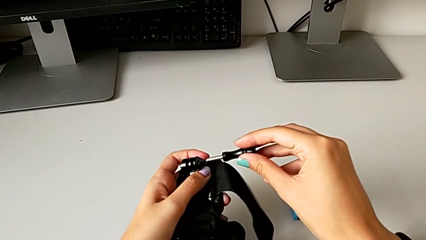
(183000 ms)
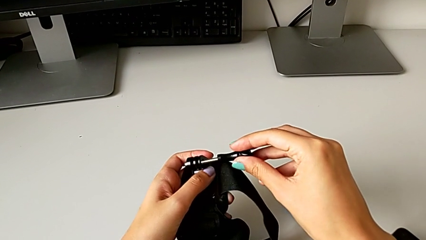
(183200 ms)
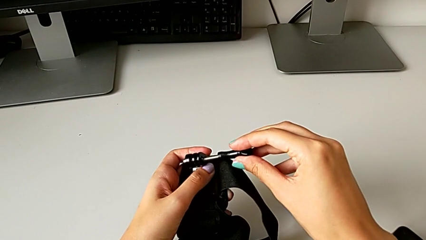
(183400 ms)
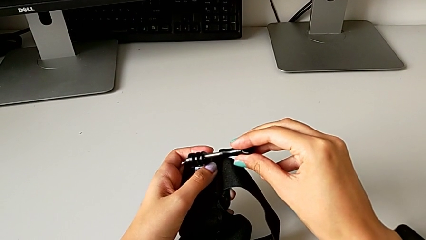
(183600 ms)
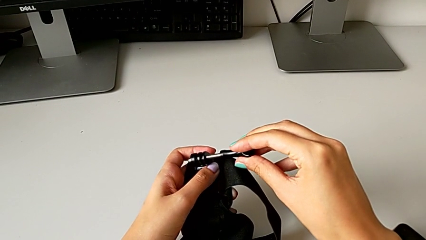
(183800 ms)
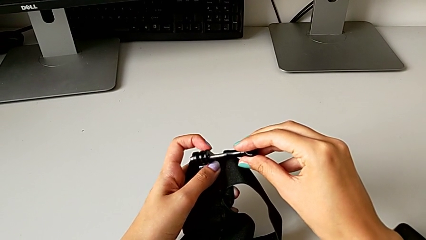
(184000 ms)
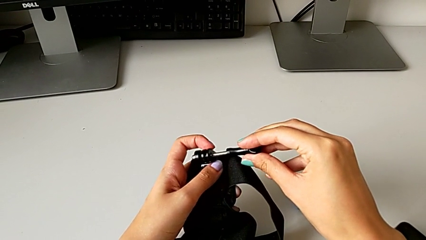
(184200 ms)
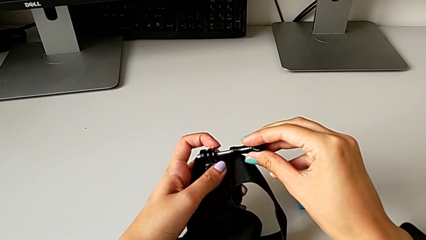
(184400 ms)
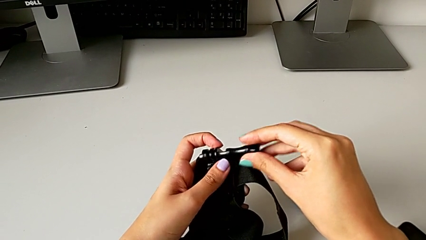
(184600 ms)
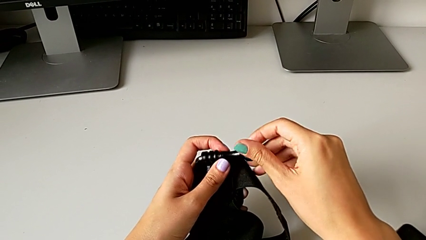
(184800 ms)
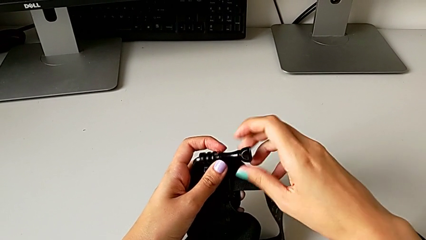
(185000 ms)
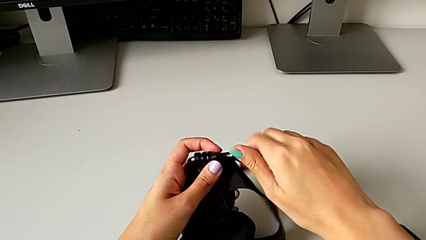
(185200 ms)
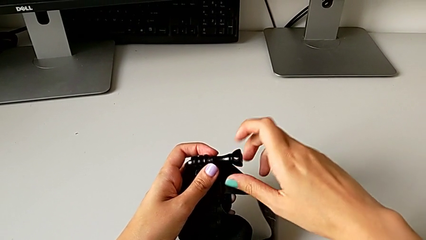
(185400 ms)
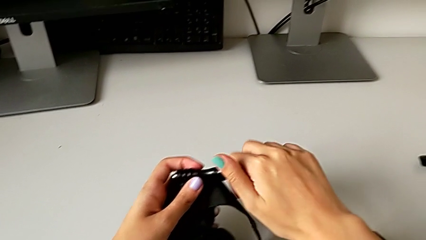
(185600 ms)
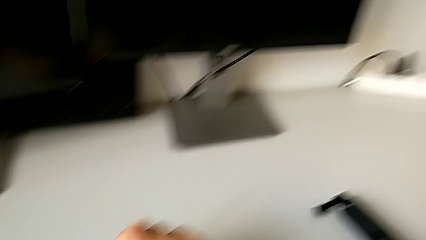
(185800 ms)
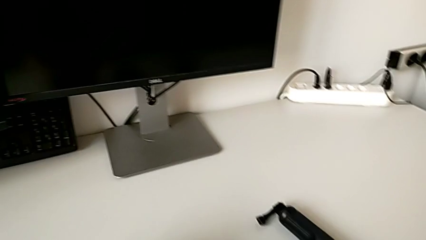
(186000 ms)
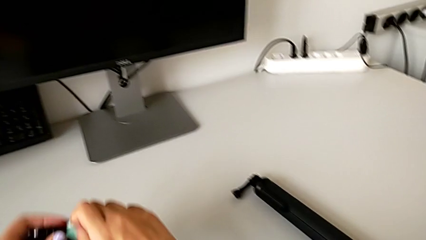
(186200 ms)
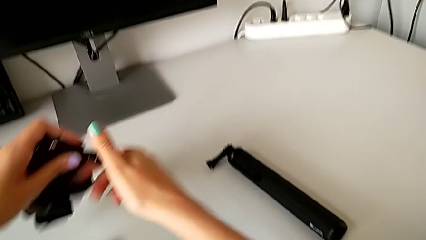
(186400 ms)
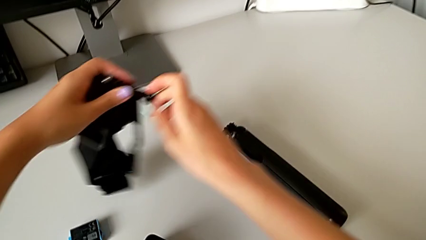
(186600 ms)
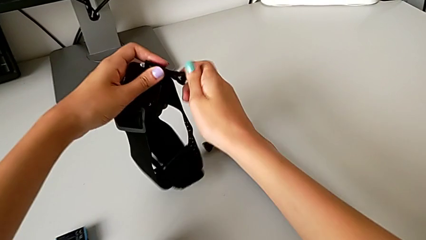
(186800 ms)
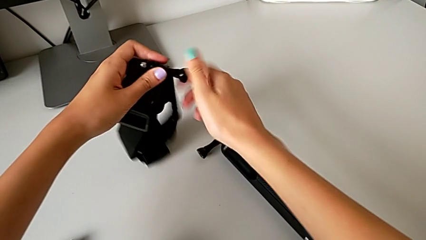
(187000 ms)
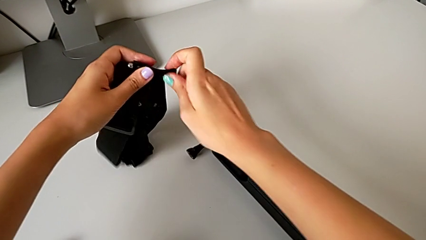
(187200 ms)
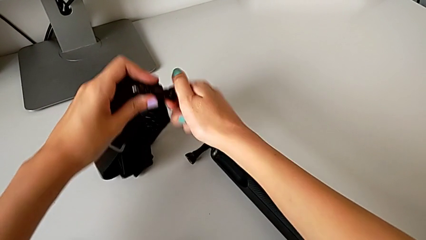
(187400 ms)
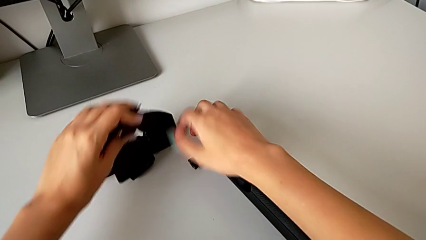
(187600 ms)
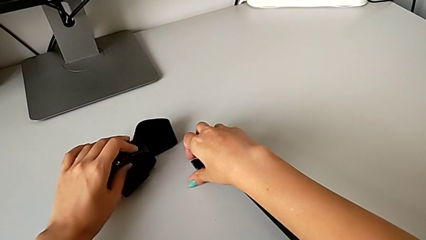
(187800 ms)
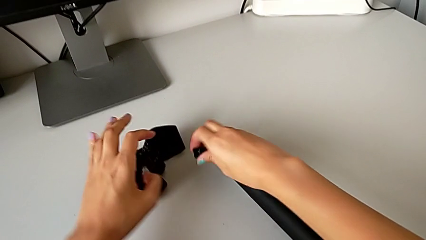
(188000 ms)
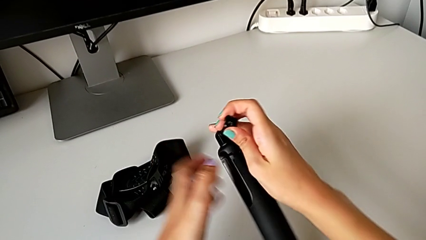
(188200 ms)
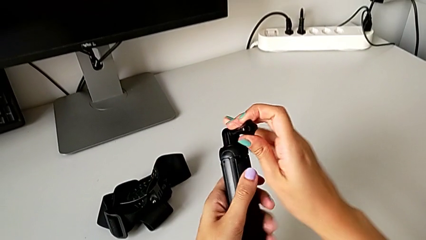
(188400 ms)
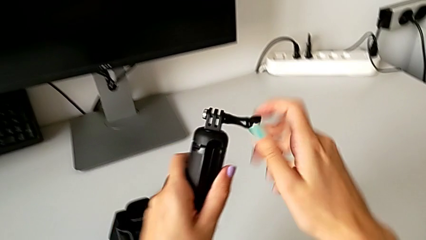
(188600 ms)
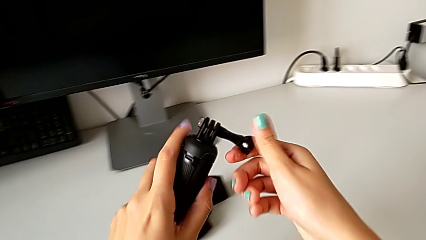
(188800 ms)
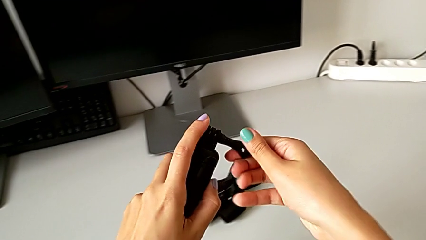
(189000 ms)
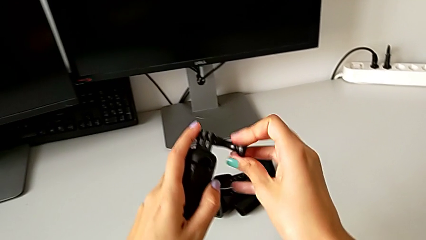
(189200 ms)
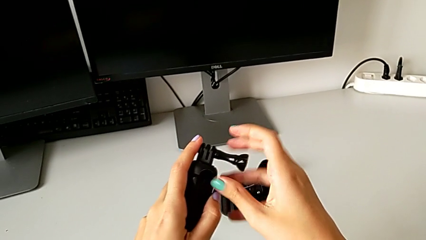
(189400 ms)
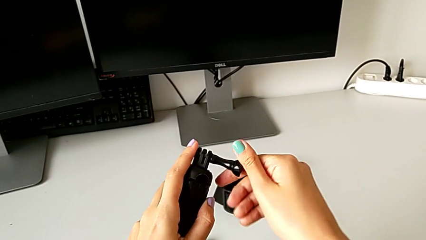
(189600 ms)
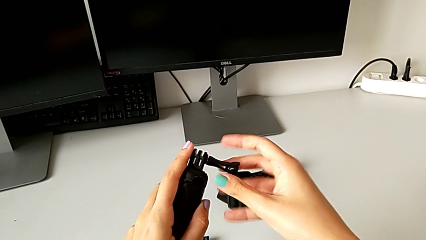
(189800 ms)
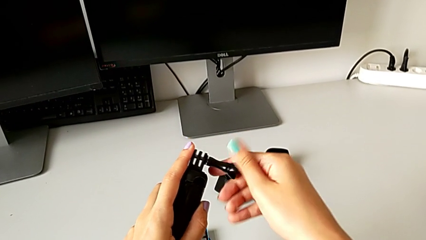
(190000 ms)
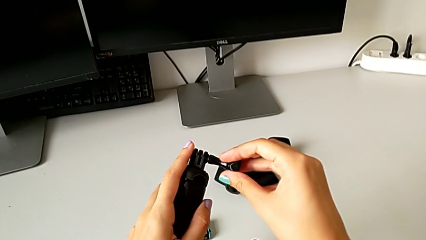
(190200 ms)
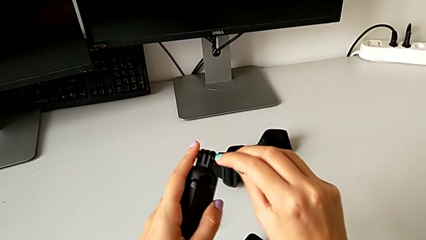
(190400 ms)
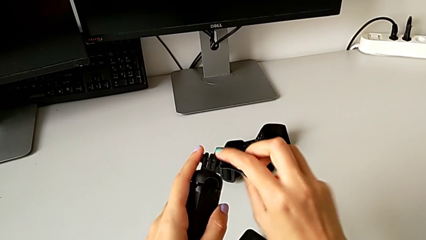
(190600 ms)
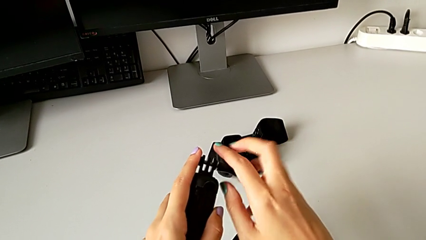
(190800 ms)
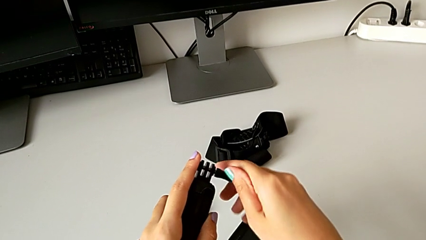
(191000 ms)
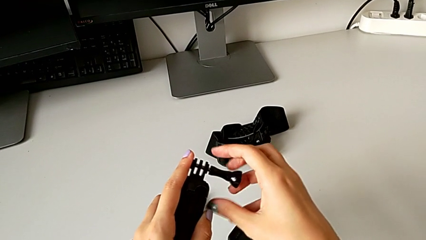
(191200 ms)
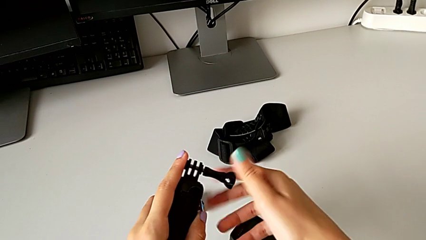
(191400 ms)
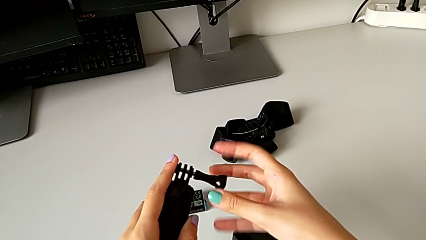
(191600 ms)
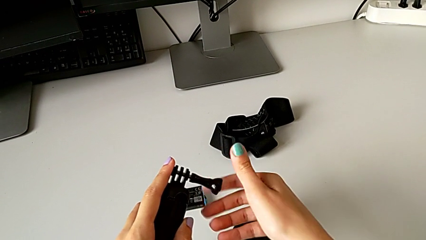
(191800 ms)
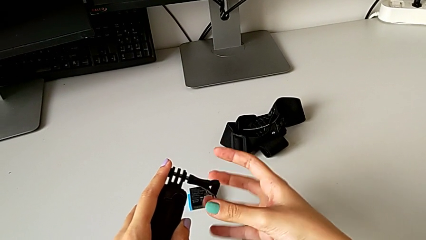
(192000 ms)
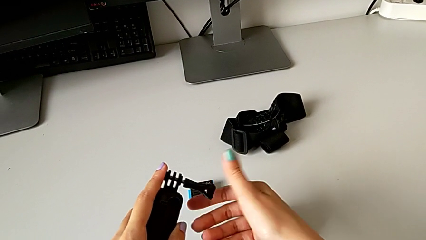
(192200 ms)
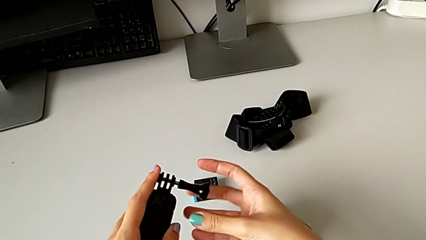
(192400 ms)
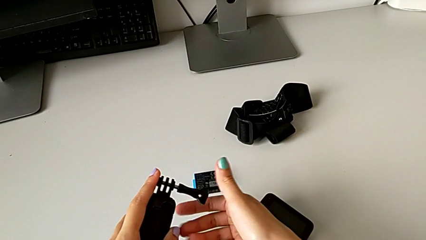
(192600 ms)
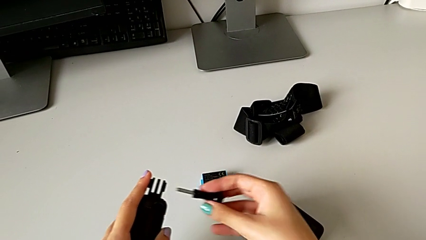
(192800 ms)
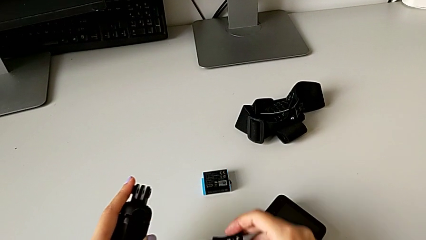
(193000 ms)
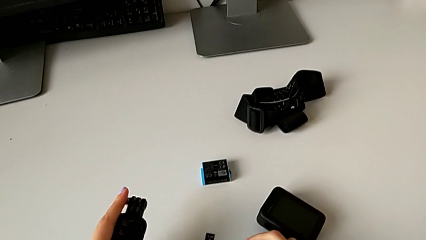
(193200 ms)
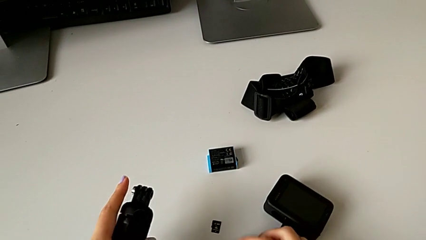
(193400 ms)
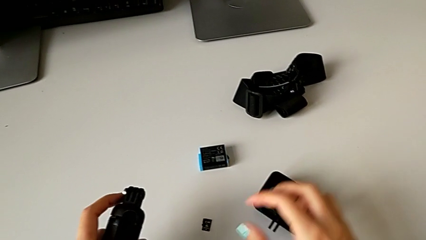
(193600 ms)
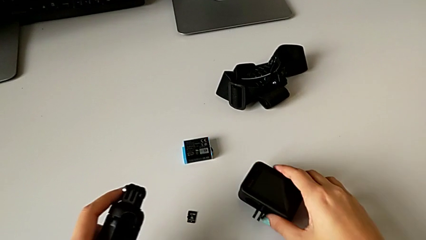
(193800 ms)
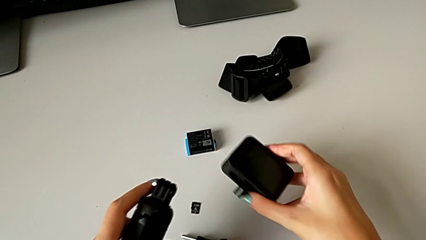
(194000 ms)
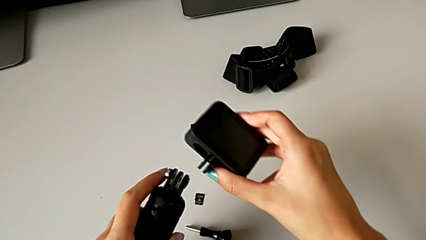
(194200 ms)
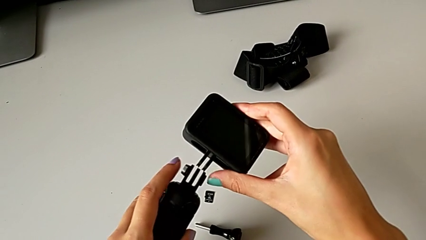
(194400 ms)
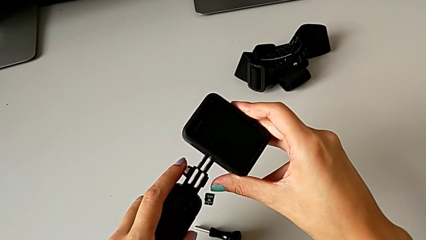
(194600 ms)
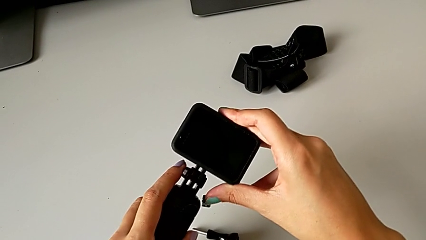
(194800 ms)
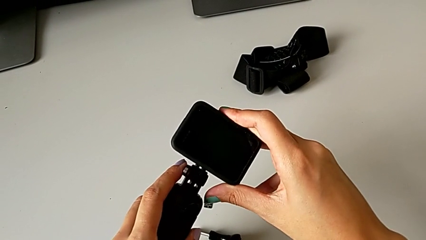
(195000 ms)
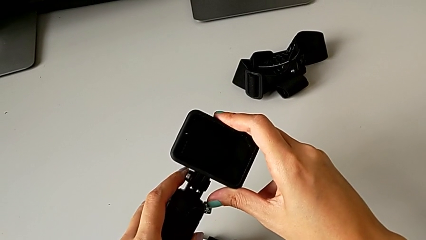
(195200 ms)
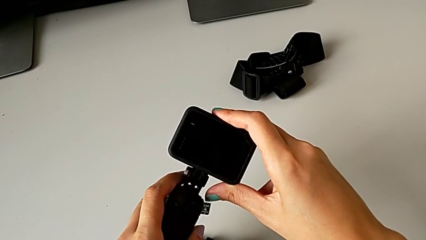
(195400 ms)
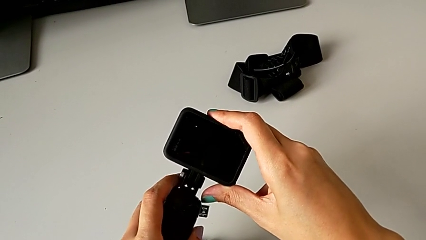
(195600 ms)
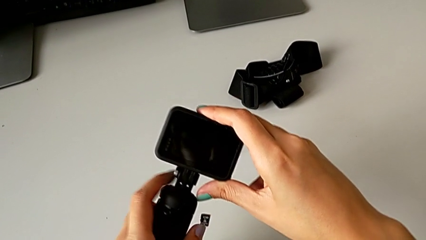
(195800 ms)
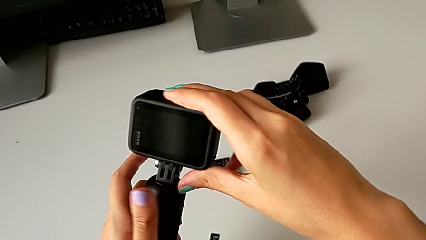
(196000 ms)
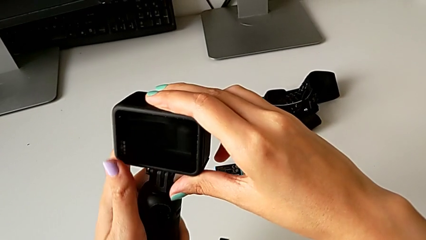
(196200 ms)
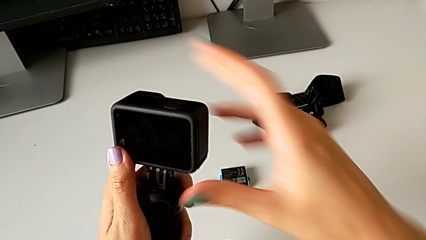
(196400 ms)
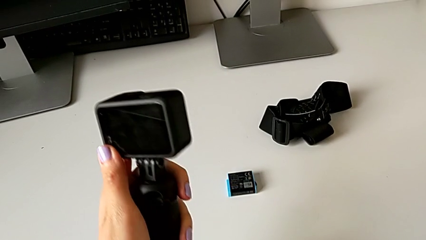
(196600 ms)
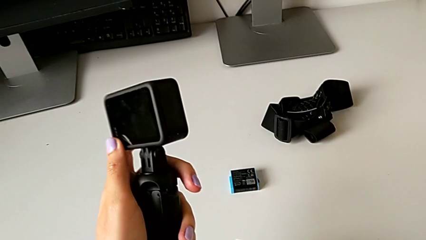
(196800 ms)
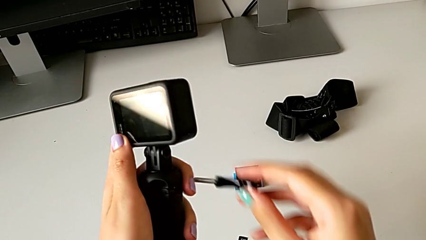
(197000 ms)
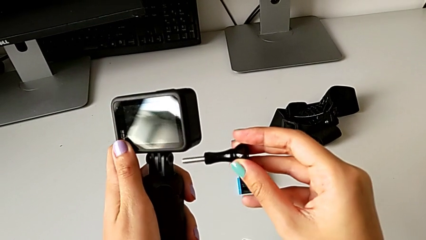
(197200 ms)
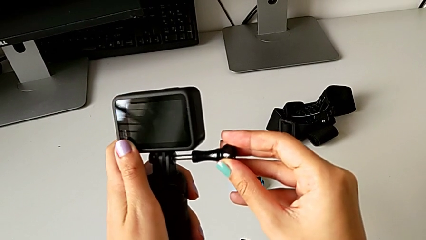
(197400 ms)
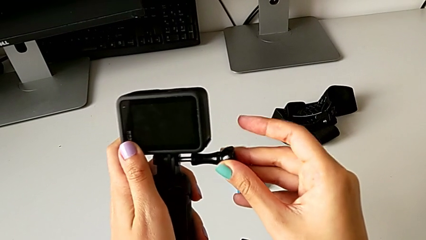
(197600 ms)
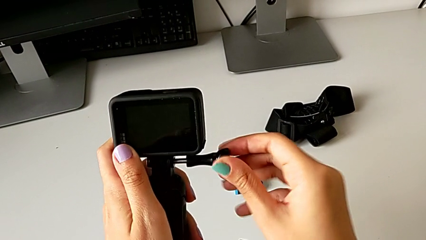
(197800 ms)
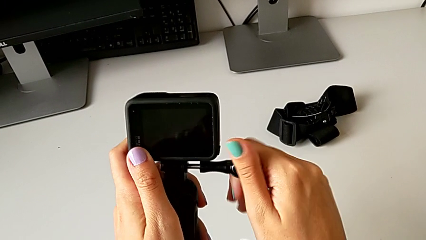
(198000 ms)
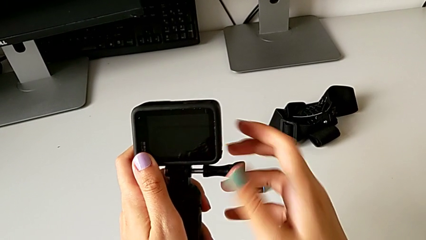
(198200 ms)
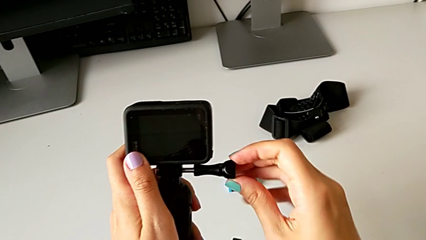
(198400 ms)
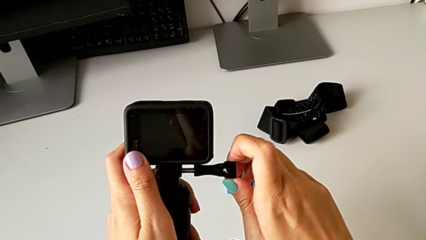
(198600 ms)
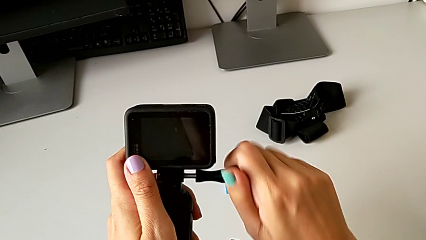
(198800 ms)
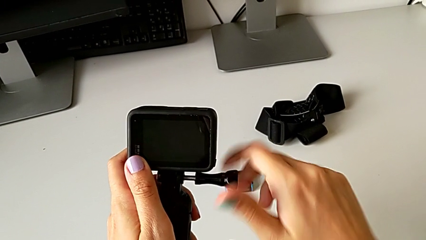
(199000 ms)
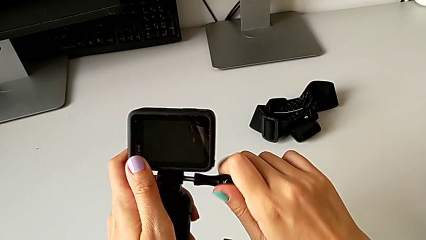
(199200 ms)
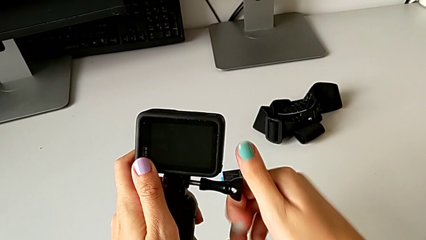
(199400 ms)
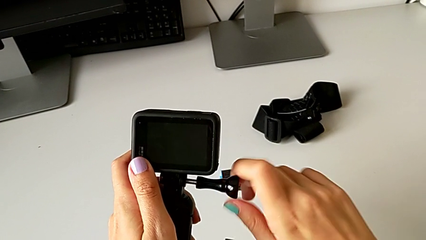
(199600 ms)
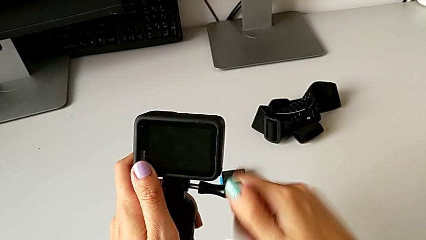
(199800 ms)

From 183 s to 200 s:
The camera wearer is assembling the handheld grip to the GoPro. They screw the mounting peg twice, lift the handheld grip, unscrew the mounting peg, lift the GoPro, assemble it, grab the mounting peg, lift it and begin to screw it.
